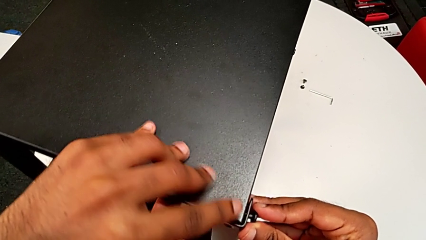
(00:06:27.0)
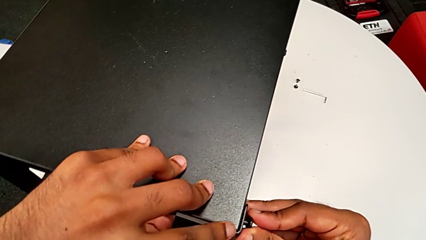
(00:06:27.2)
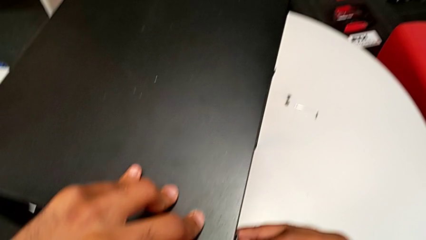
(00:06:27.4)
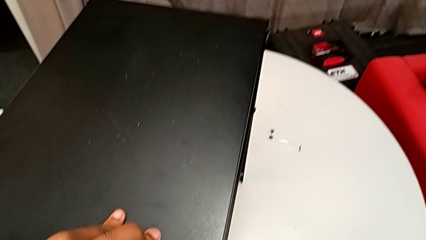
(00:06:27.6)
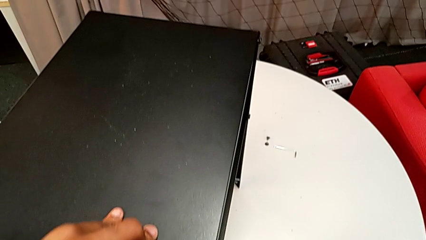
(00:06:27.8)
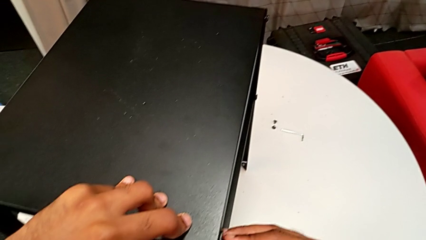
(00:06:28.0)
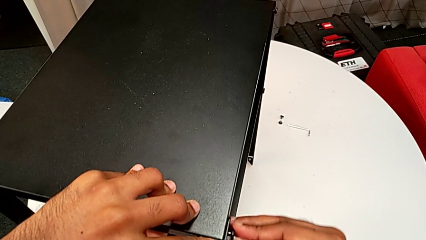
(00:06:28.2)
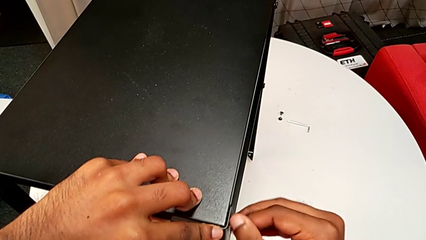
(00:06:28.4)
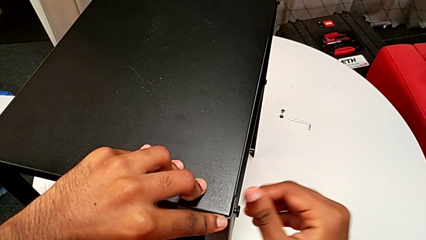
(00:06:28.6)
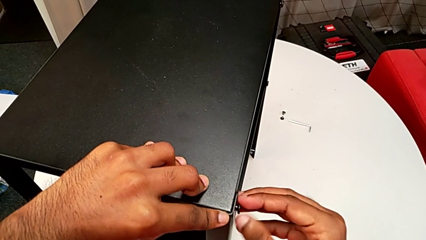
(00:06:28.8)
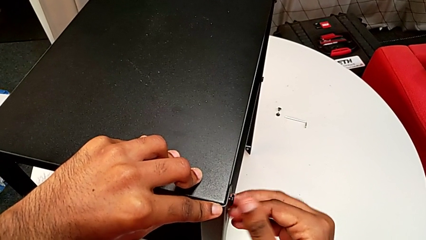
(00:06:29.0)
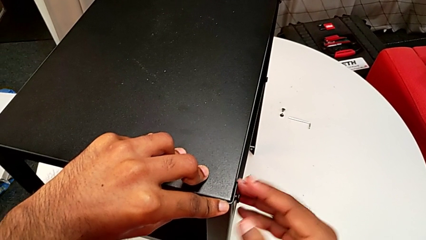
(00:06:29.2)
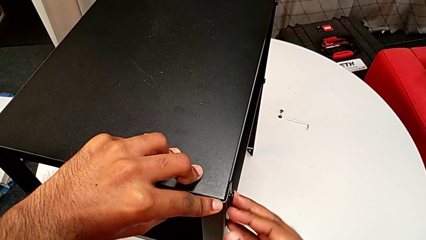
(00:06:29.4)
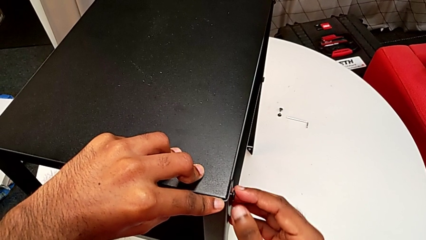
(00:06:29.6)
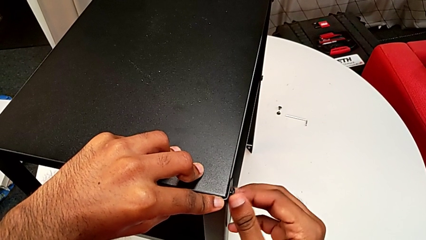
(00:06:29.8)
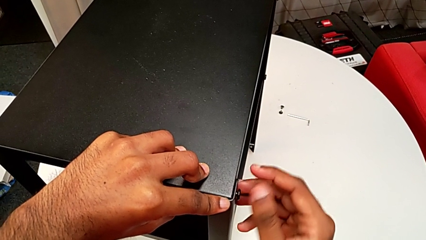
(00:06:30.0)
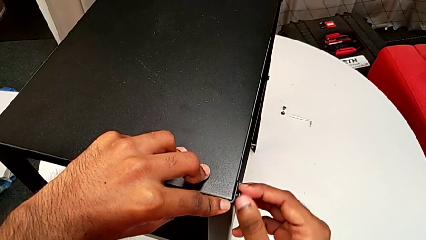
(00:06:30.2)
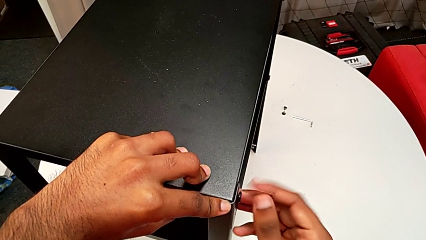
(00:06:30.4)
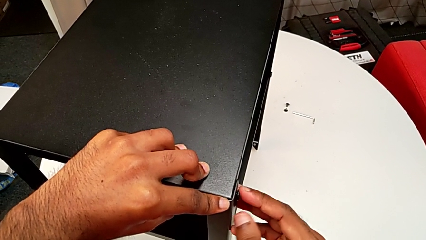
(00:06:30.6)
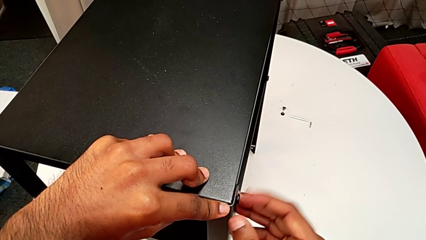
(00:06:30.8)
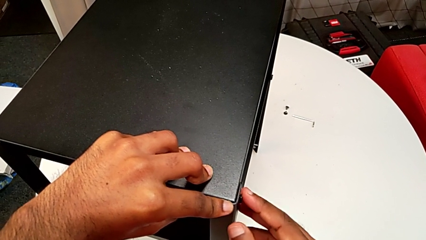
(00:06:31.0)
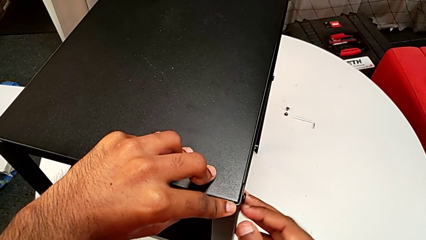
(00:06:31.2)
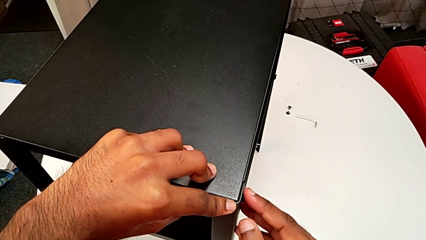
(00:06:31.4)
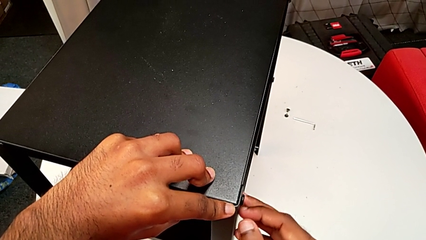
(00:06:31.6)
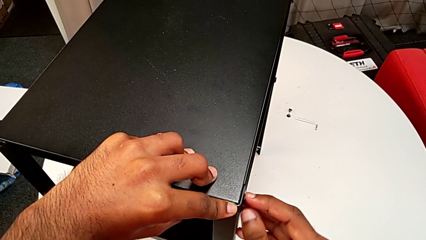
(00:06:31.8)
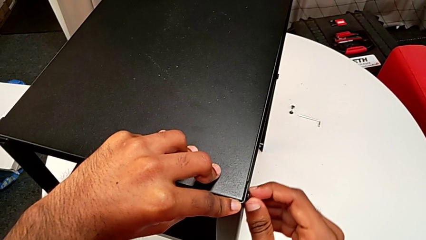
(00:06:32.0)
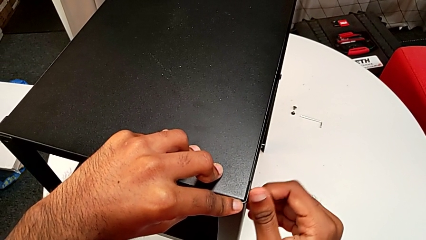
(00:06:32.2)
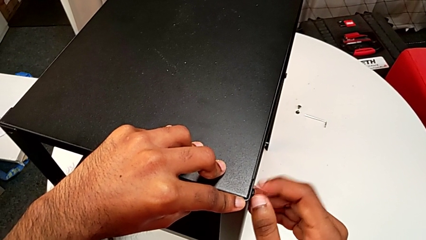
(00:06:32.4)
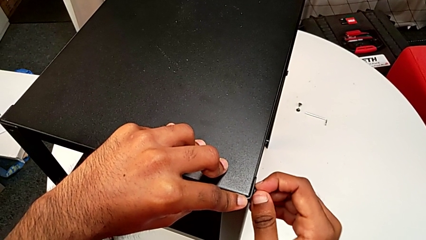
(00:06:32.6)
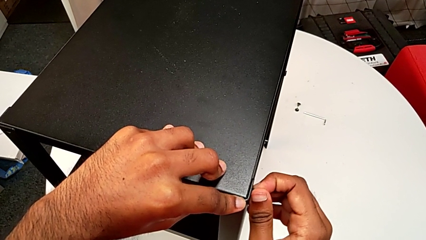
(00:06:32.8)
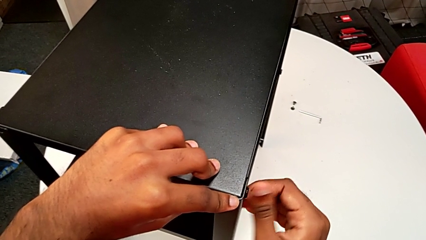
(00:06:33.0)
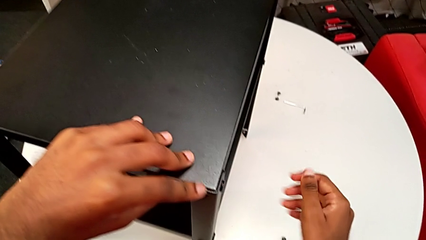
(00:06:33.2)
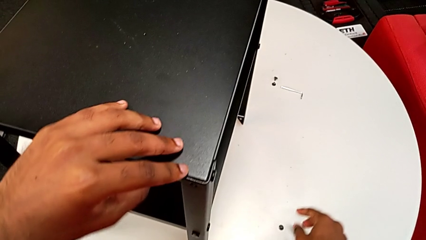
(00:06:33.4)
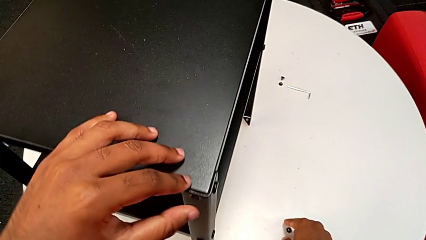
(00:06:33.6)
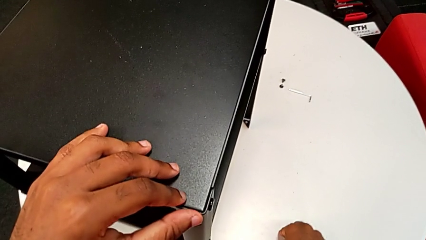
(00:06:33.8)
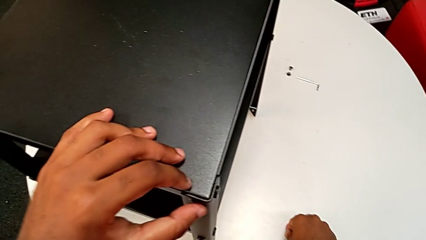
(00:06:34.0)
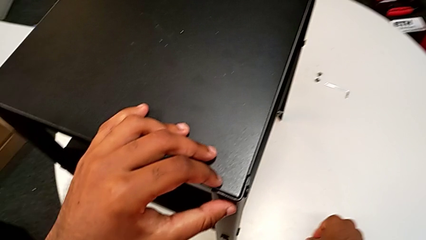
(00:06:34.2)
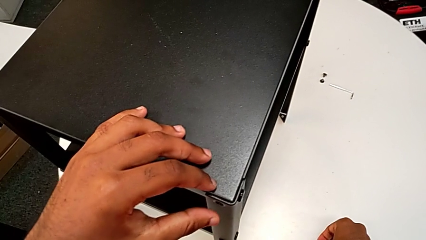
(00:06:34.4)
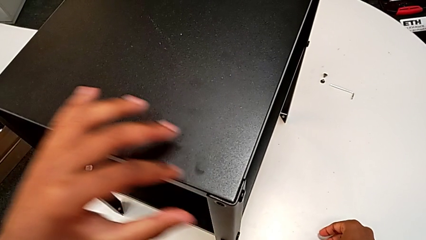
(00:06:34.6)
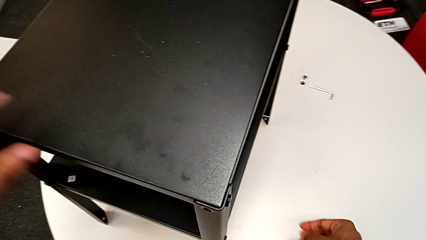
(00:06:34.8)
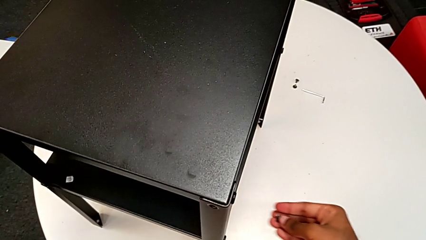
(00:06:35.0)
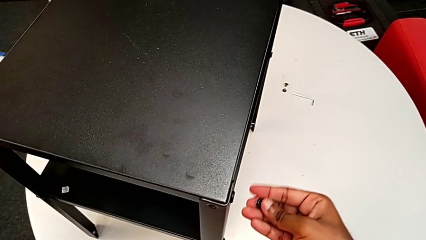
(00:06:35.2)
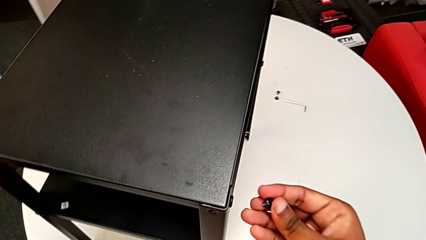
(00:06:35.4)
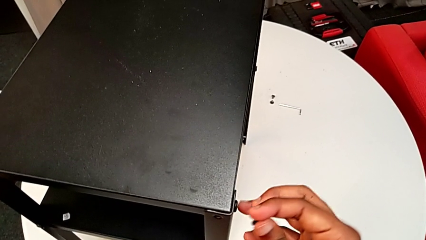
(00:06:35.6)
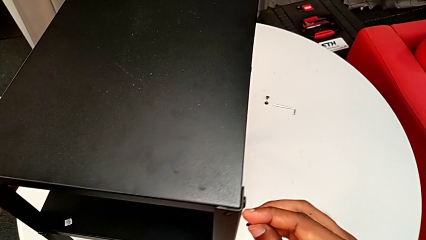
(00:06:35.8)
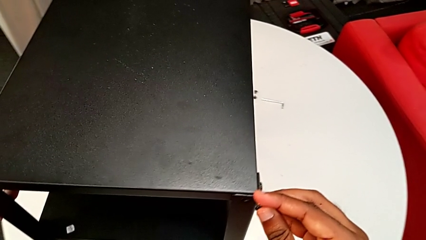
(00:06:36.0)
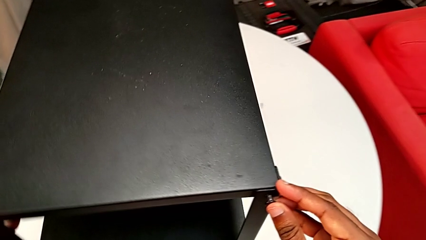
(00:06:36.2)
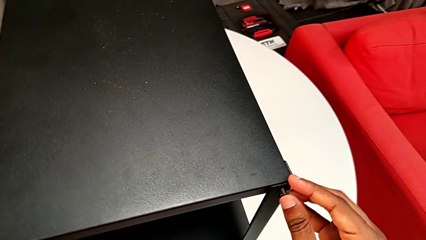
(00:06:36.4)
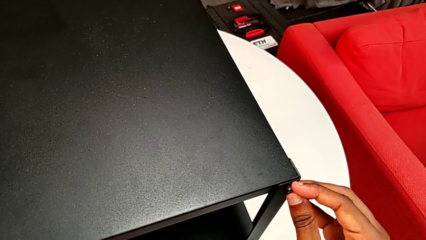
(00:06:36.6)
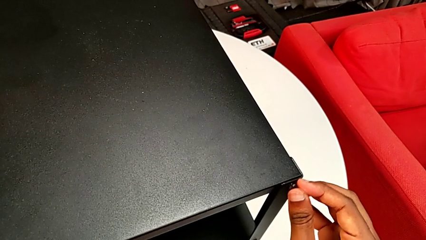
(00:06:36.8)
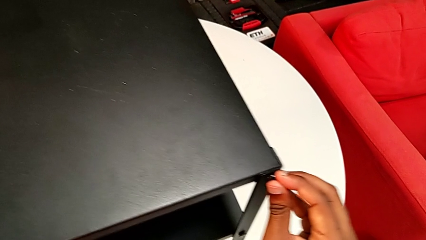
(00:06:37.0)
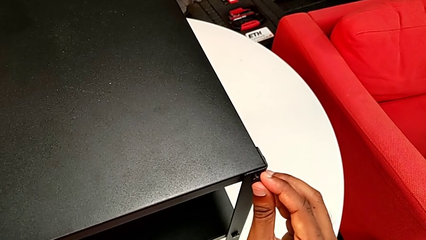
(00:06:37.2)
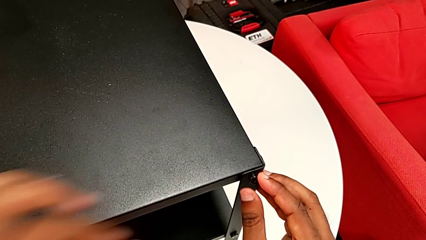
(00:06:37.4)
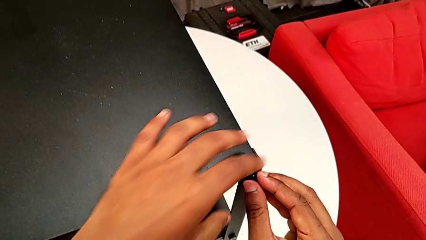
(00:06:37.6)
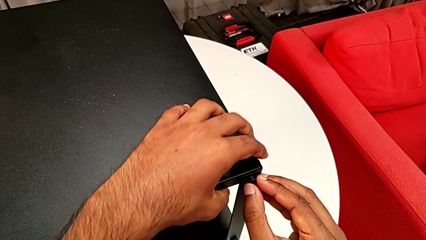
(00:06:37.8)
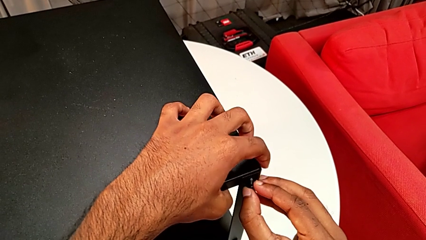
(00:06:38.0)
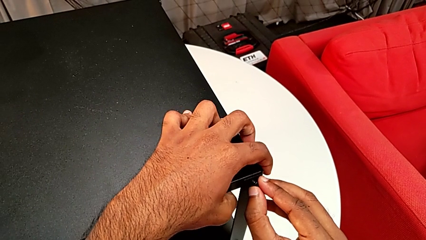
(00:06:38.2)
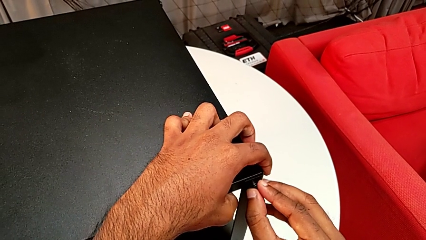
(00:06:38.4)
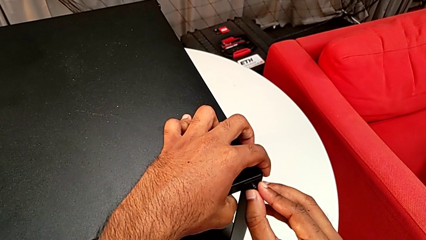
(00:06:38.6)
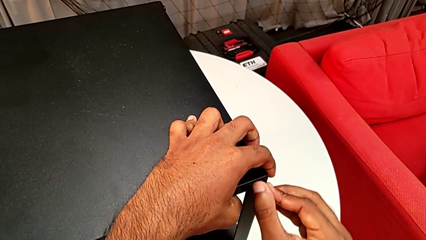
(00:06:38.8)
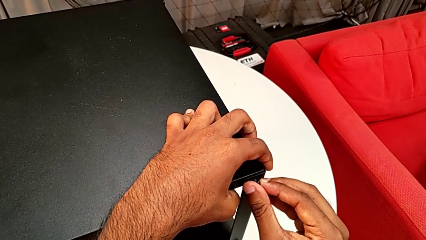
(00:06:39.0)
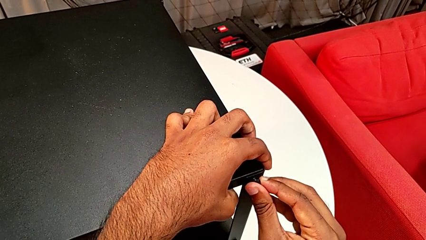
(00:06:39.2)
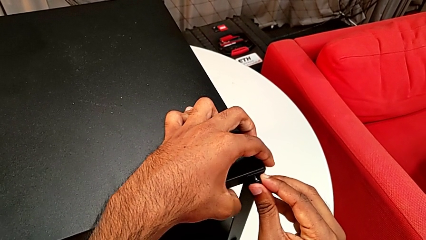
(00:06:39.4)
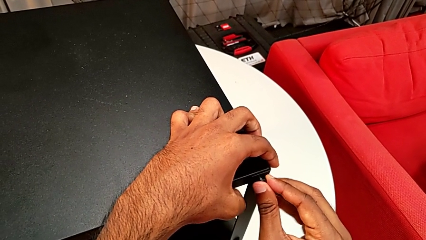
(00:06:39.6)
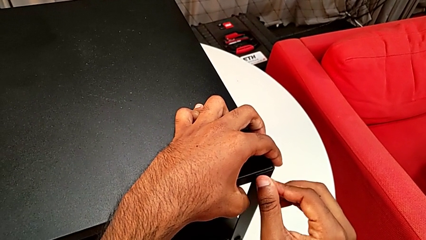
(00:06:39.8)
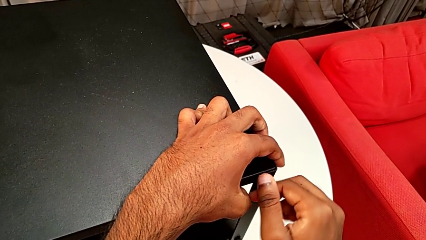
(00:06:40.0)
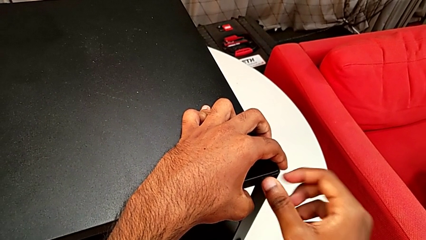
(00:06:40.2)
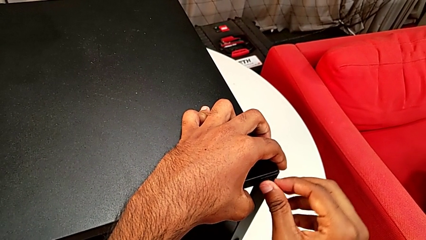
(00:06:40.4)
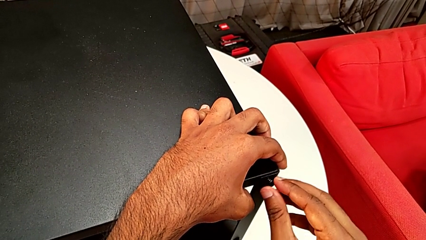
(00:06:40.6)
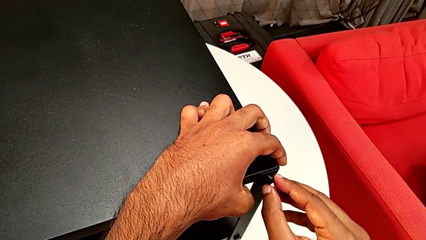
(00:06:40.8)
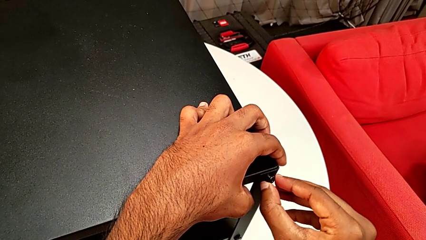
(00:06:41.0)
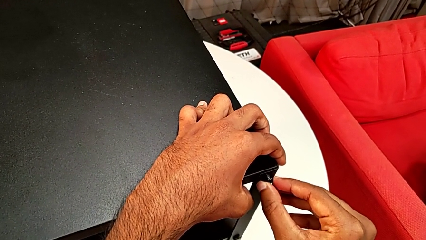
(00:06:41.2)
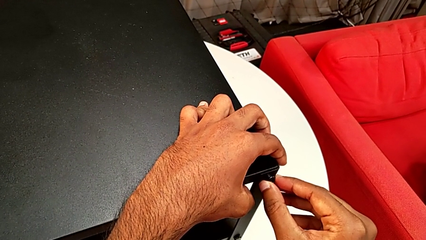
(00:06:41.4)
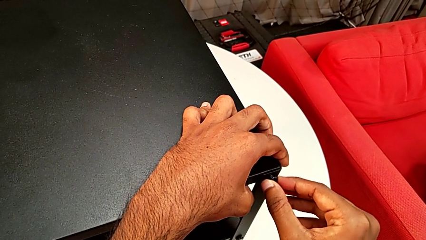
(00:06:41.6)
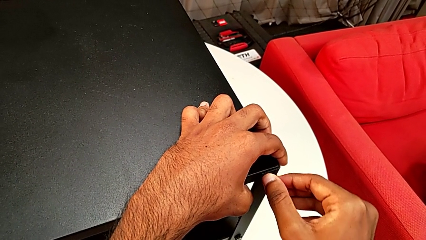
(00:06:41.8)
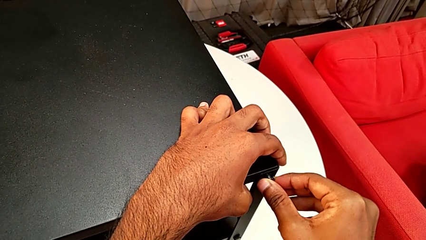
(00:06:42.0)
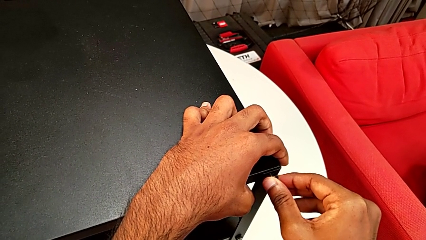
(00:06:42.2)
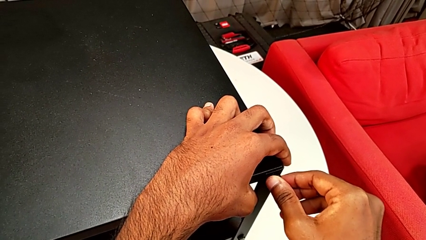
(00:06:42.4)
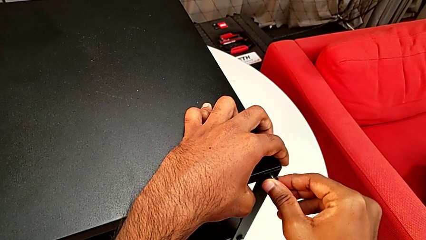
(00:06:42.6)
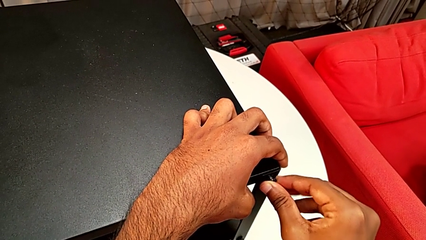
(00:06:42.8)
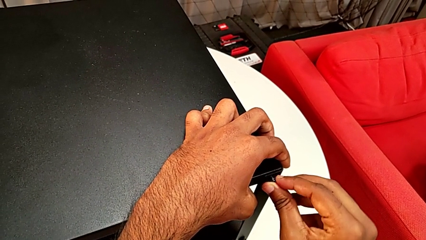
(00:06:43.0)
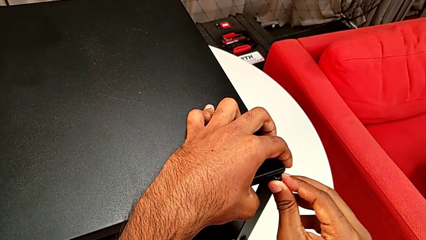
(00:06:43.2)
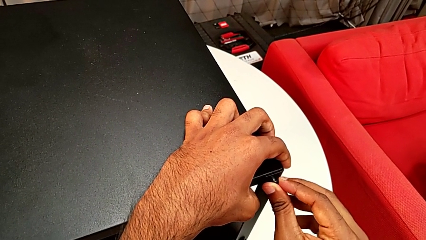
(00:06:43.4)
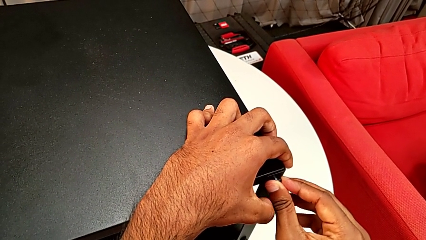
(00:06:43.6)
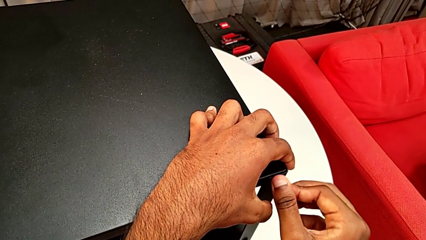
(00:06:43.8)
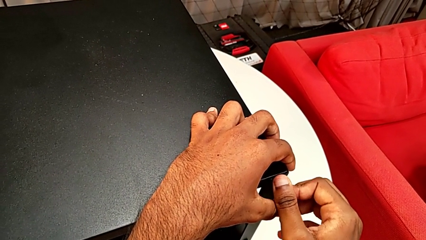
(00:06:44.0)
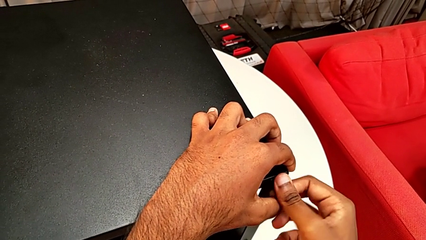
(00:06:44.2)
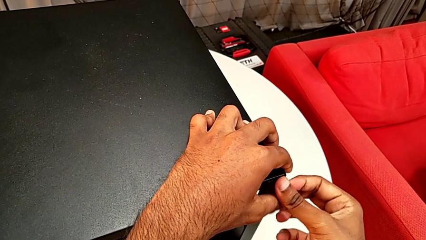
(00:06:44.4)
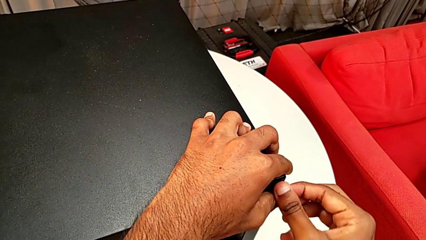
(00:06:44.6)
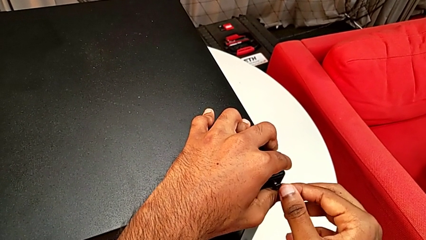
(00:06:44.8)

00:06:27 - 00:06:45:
The camera wearer is screwing the last side of the third leg onto the shelf. They screw the hex socket head, grab it and insert it.
